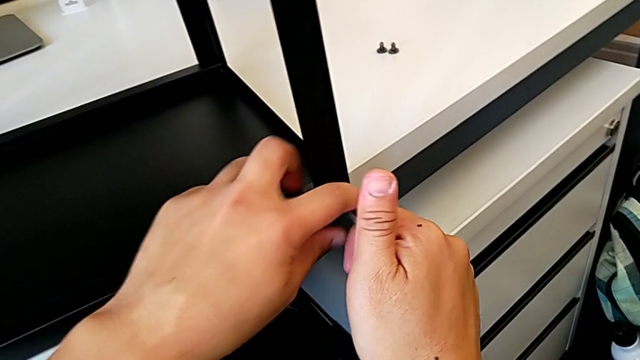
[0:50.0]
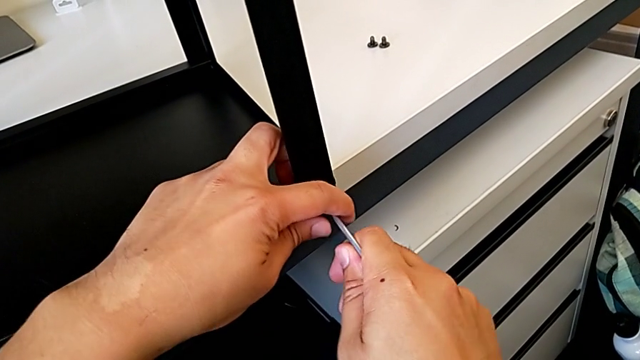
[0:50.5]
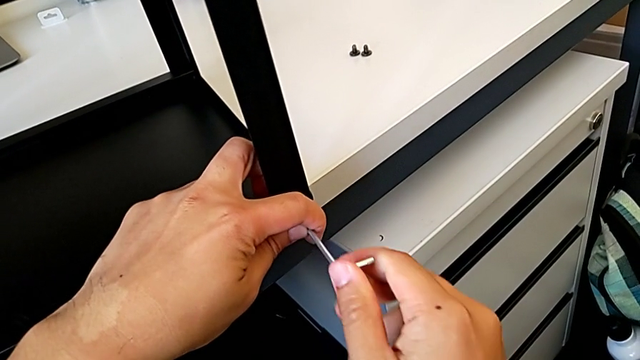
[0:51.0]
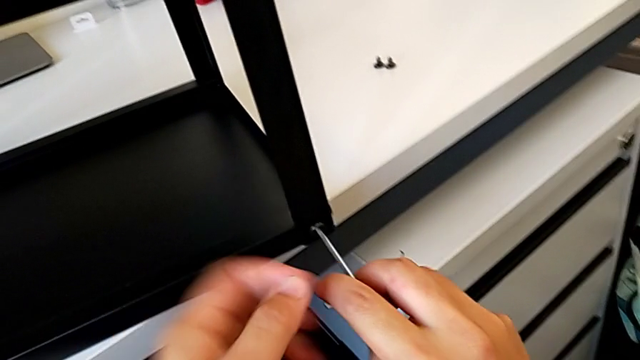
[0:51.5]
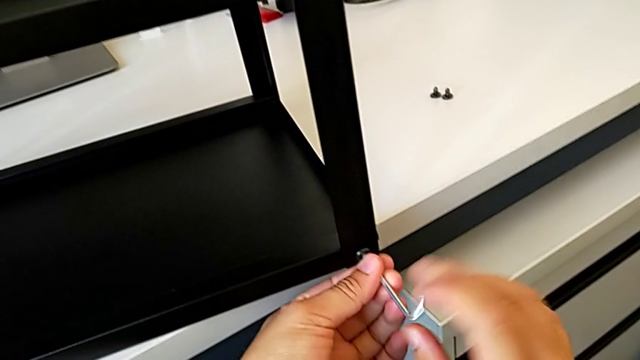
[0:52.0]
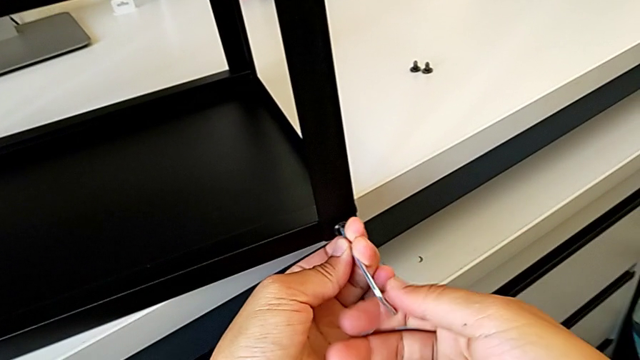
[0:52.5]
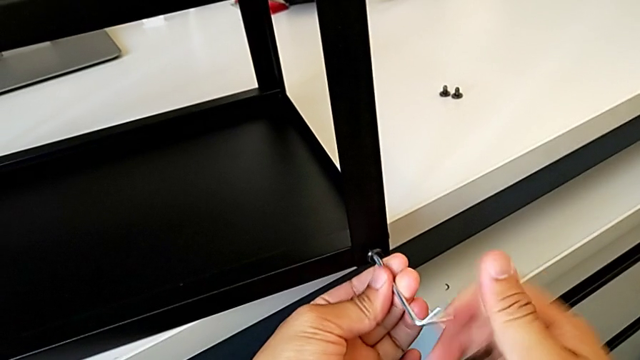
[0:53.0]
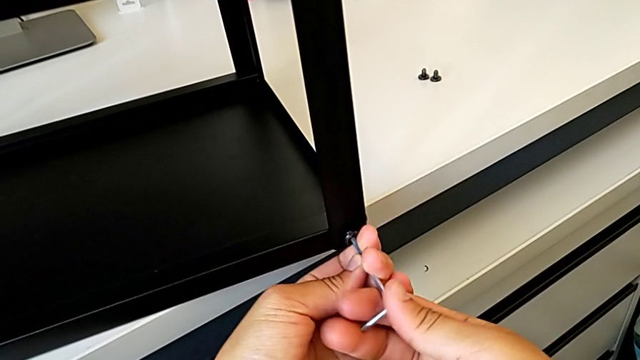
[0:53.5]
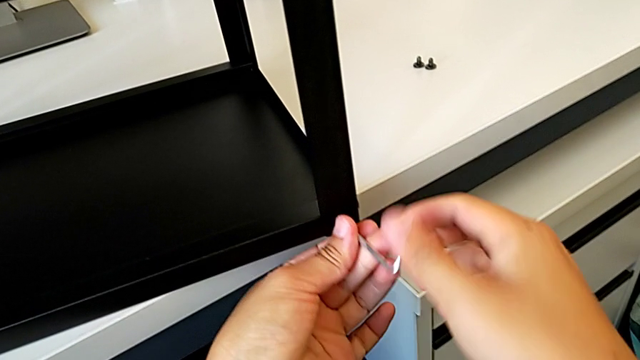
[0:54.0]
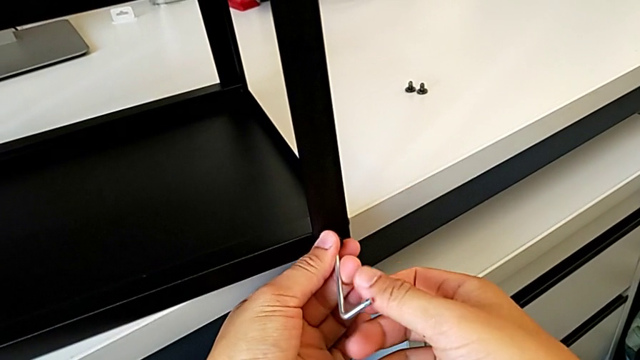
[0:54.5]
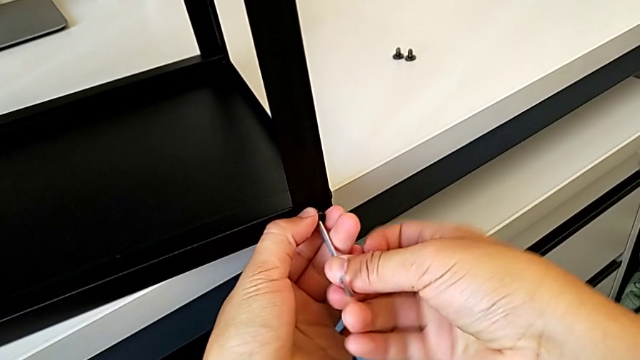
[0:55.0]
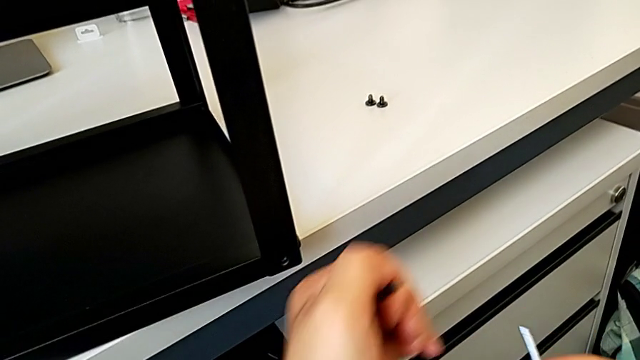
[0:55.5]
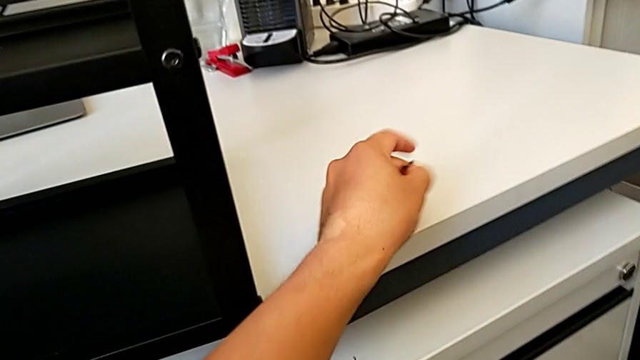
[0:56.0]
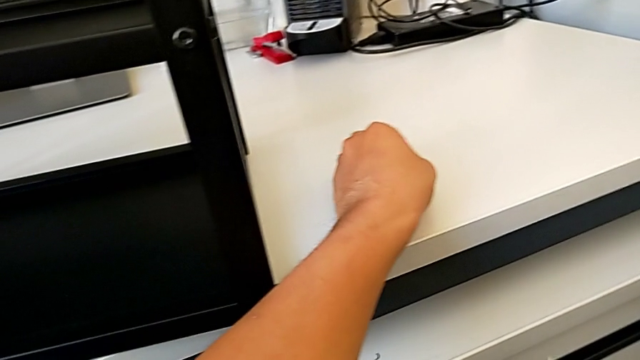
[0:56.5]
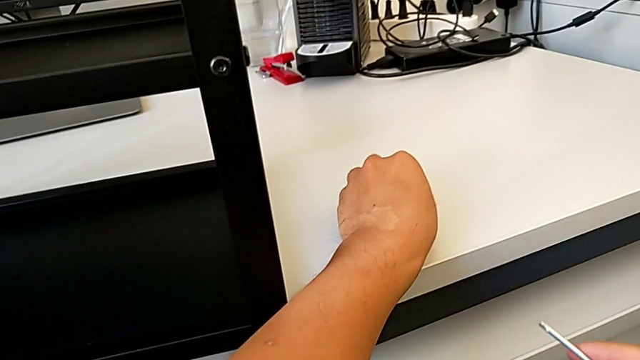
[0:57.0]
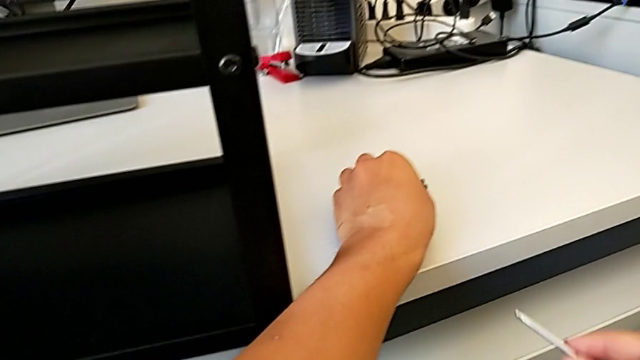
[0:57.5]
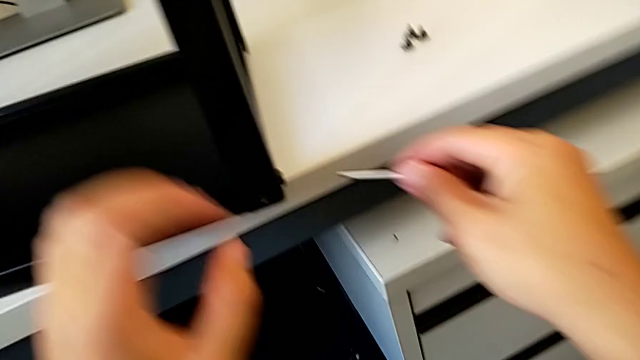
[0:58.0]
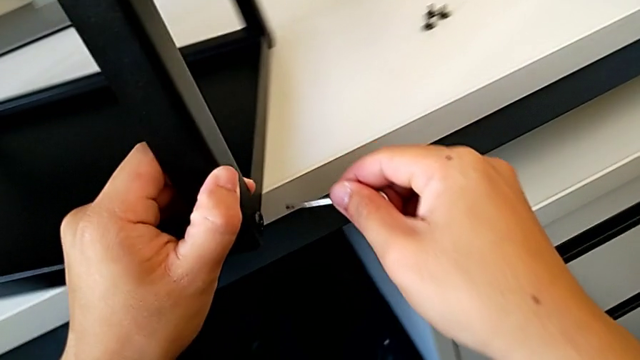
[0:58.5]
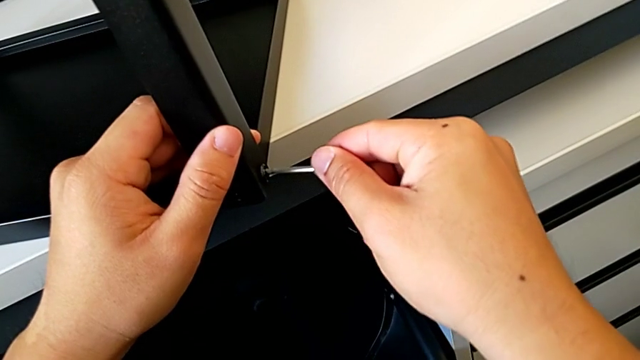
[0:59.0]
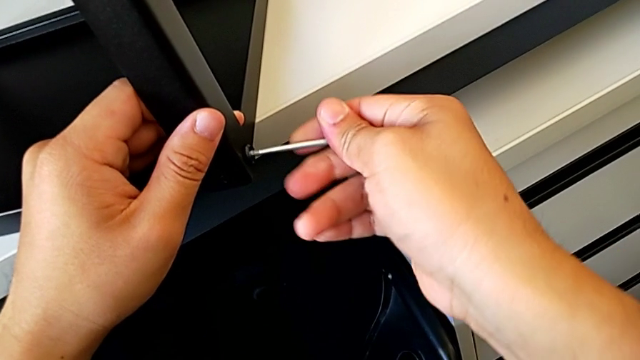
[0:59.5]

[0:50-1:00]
The camera wearer is disassembling the top table. They unscrew the hex socket head, disassemble it with the left hand, withdraw the Allen wrench with the right hand, place the hex socket head with the left hand, grab the leg with the left hand and insert the Allen wrench with the right hand.

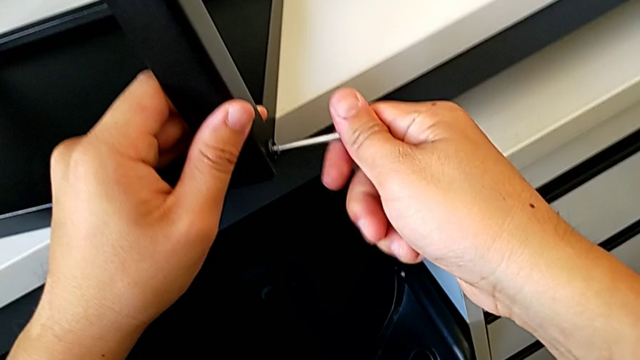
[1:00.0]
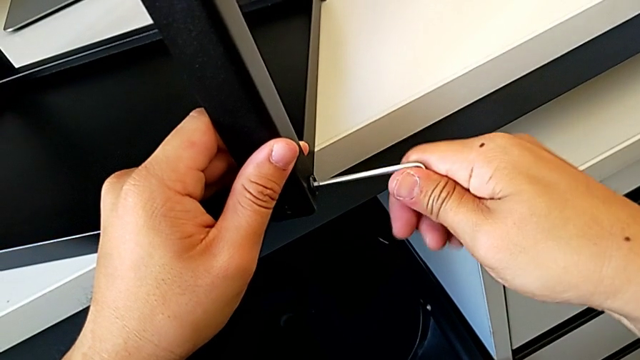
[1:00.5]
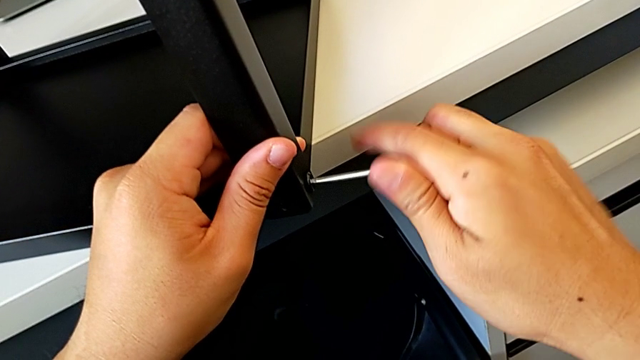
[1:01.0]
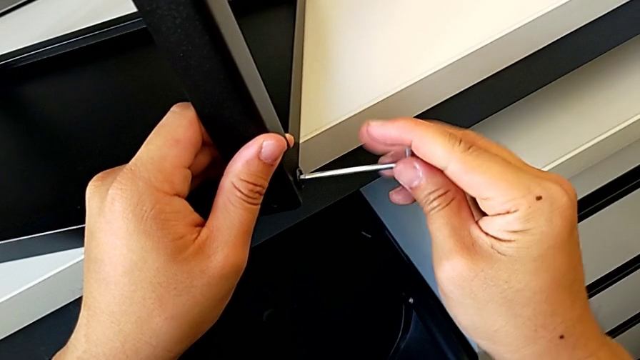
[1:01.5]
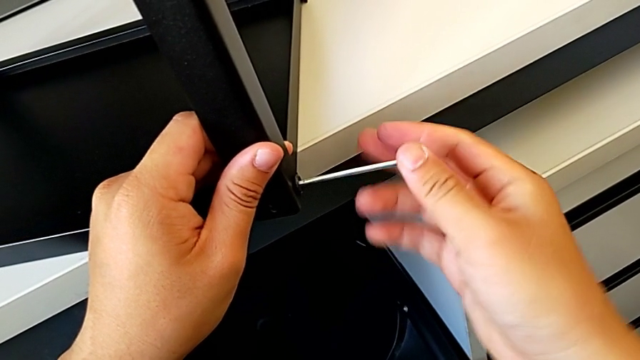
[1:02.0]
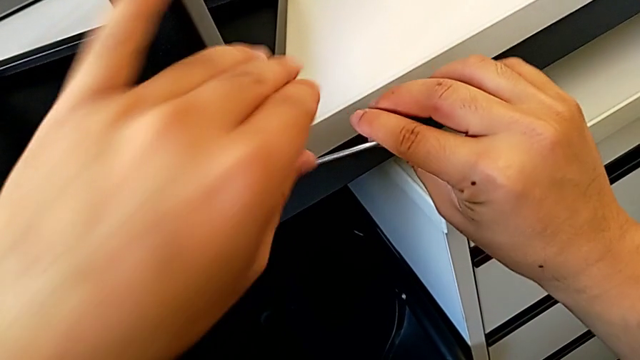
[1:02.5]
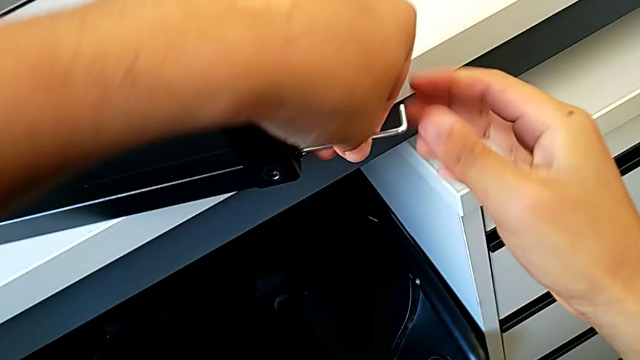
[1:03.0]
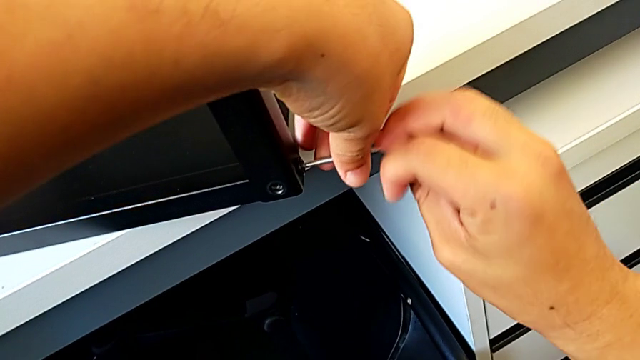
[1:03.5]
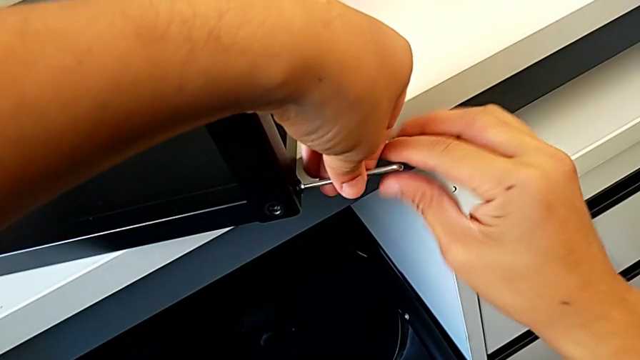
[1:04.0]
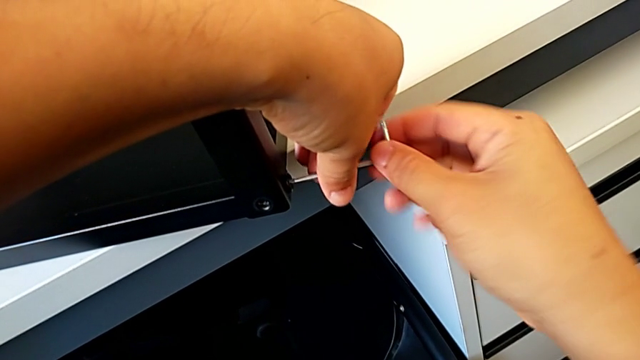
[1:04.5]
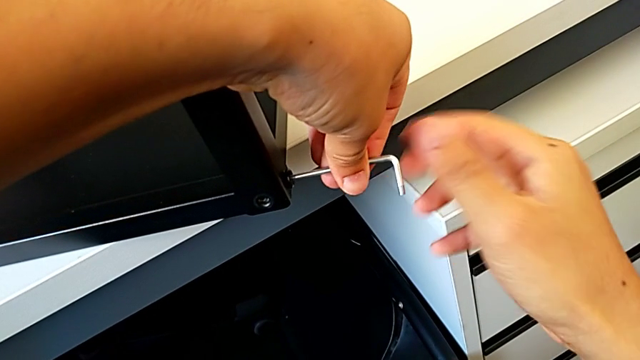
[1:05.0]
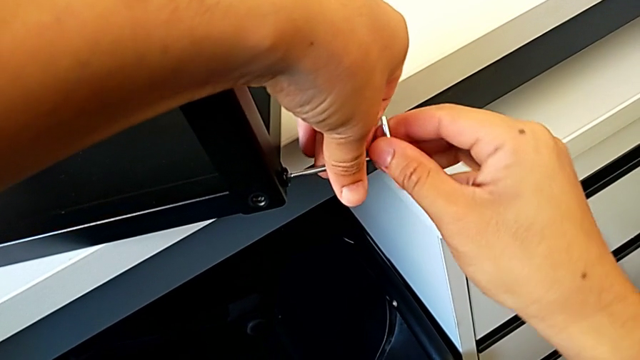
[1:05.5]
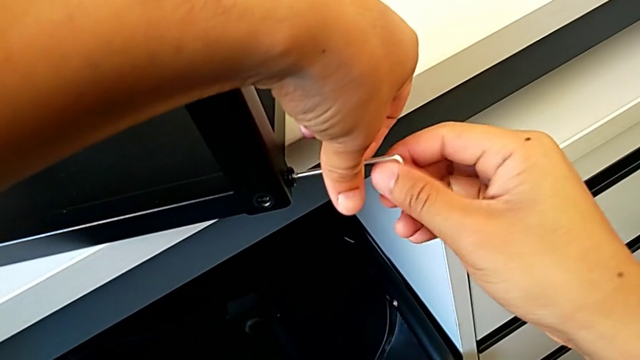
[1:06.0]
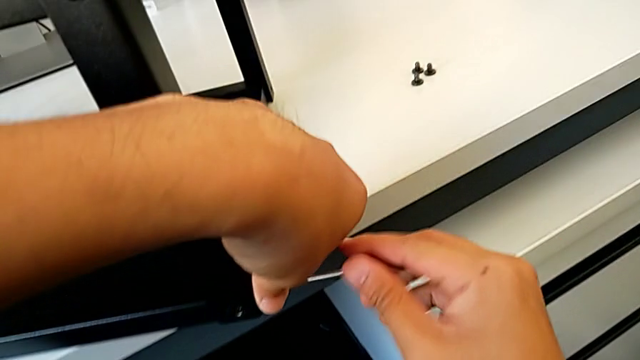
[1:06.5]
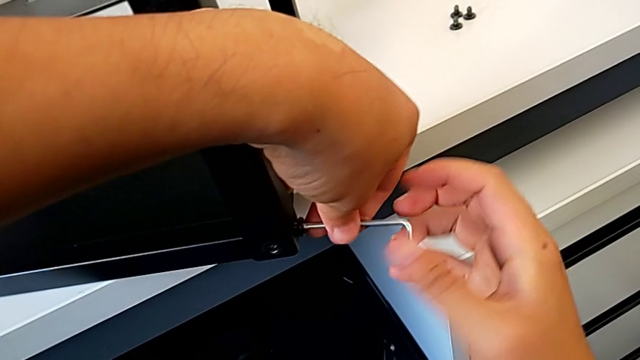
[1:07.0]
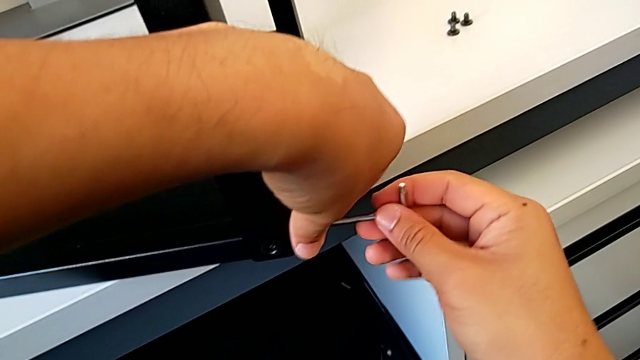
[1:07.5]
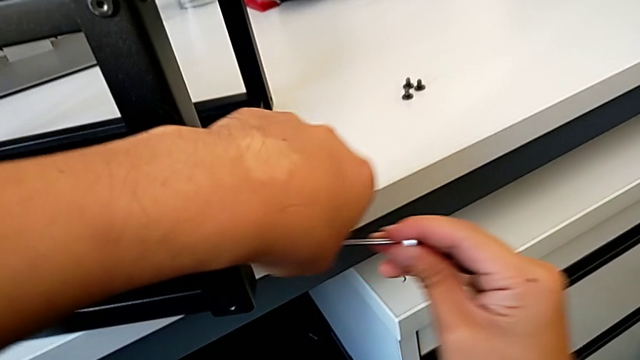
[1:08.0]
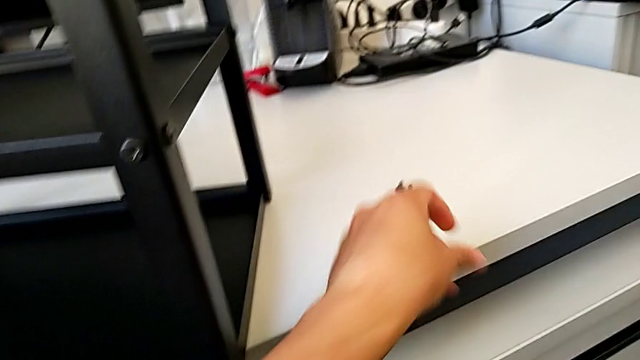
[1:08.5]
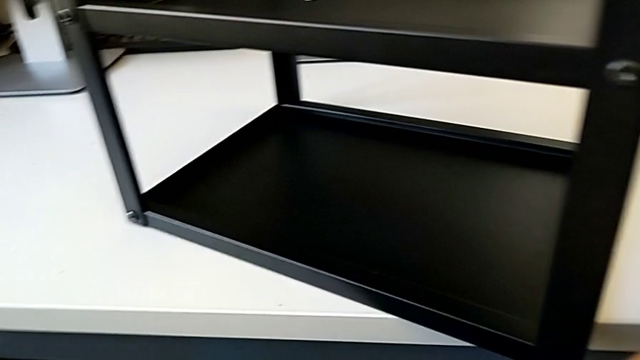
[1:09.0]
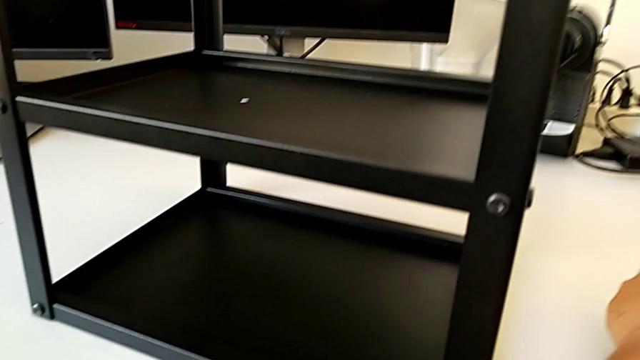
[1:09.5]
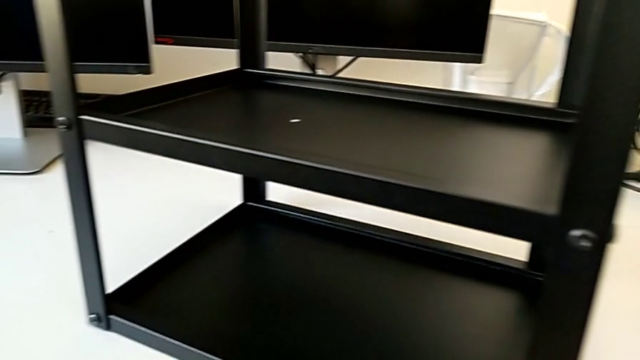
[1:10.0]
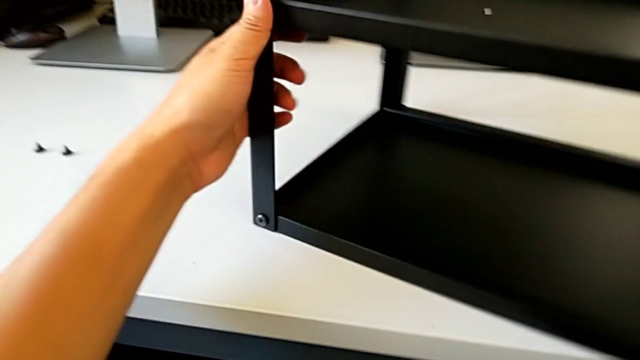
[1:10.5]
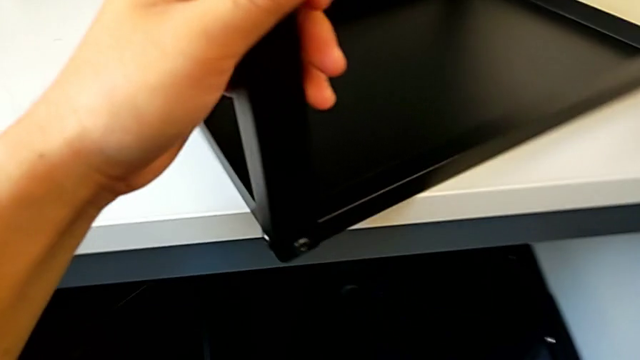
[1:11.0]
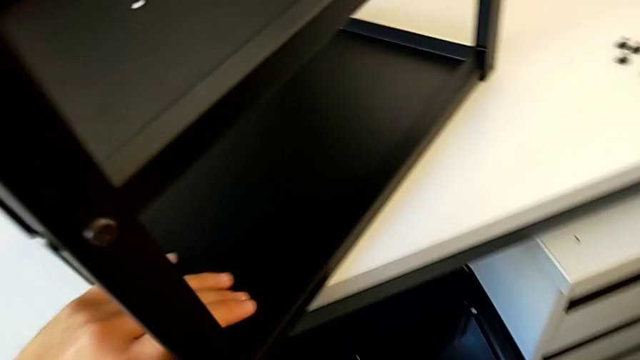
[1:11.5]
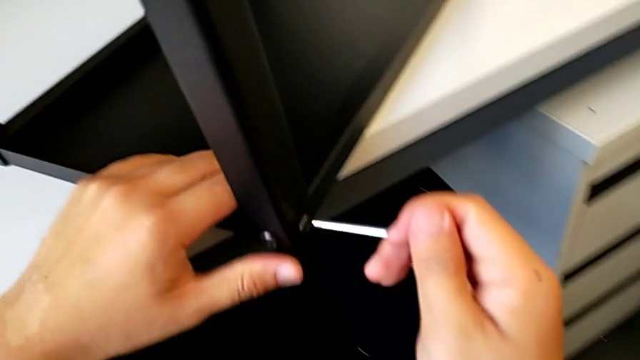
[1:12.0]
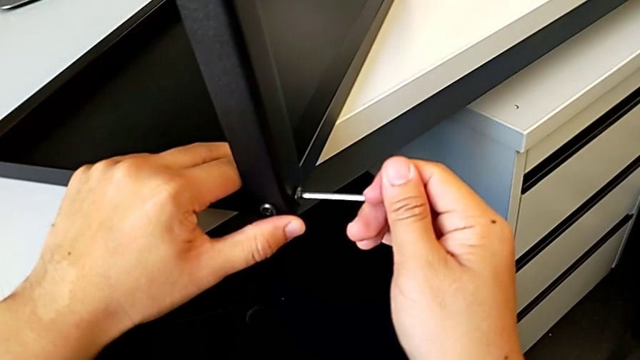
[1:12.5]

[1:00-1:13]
The camera wearer is disassembling the top table. They unscrew the hex socket head, grab the Allen wrench with the left hand, withdraw it, disassemble the hex socket head, place it, slide the leg with the left hand, approach the hex socket head with the right hand and insert the Allen wrench.
